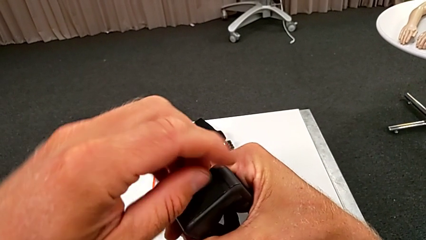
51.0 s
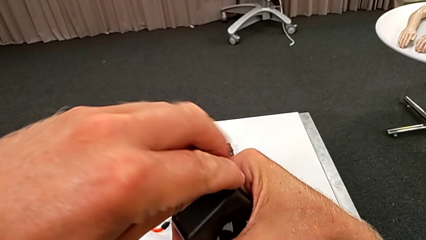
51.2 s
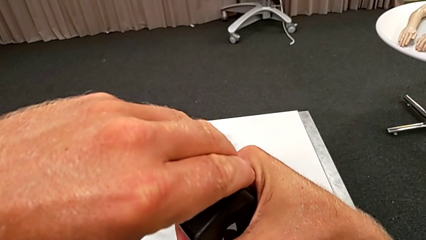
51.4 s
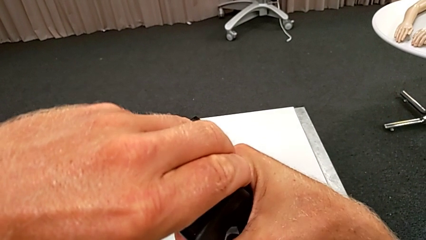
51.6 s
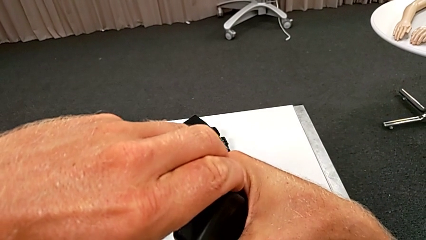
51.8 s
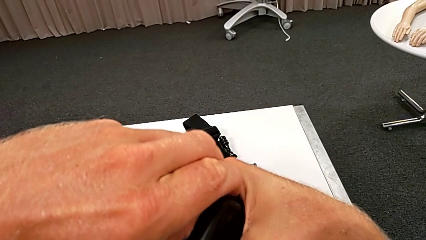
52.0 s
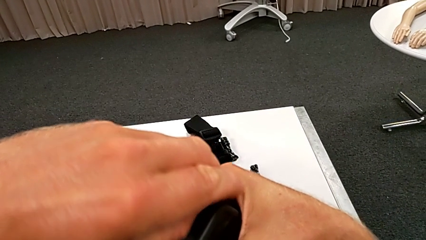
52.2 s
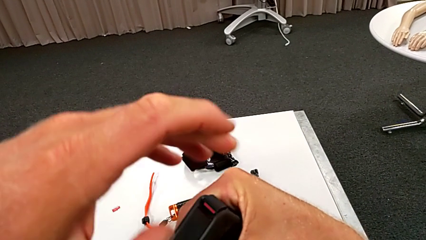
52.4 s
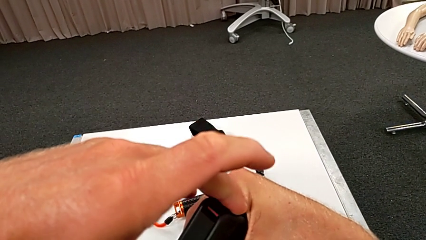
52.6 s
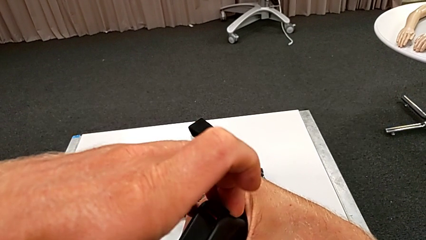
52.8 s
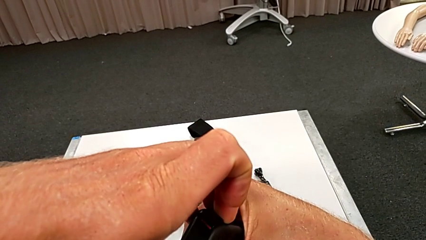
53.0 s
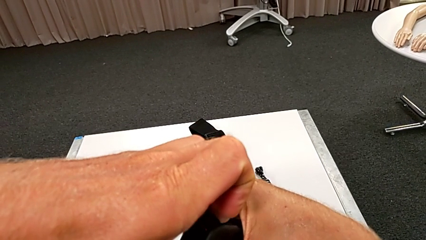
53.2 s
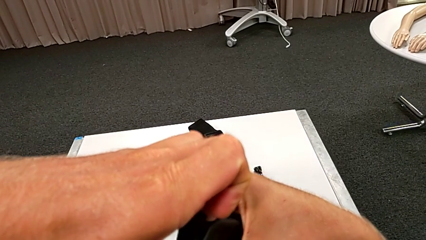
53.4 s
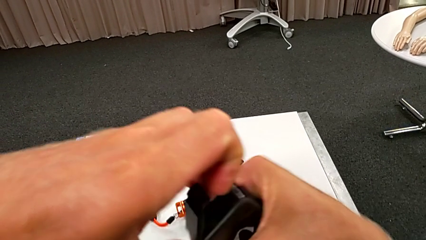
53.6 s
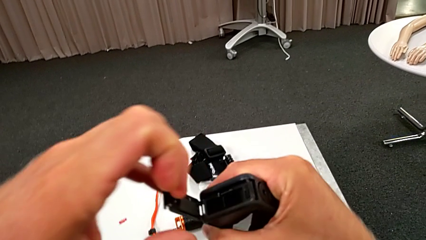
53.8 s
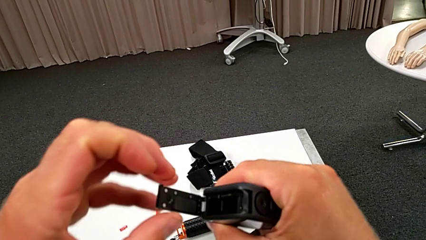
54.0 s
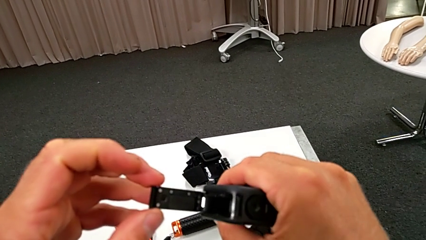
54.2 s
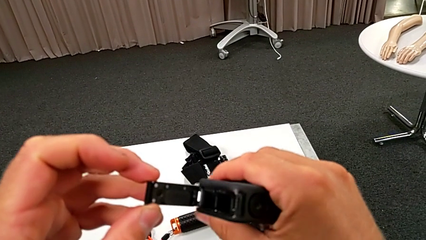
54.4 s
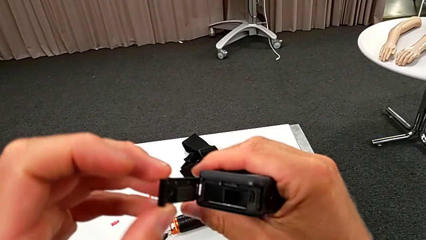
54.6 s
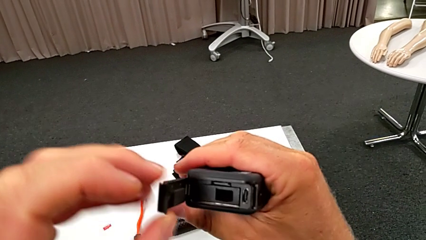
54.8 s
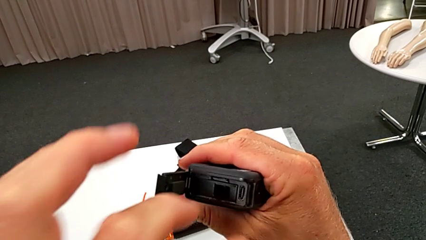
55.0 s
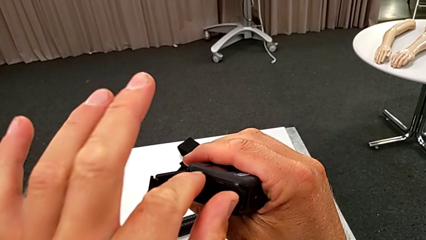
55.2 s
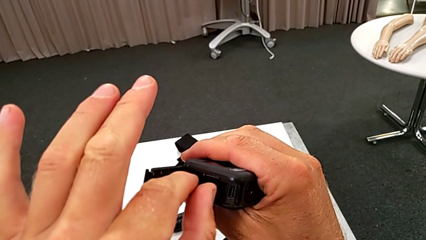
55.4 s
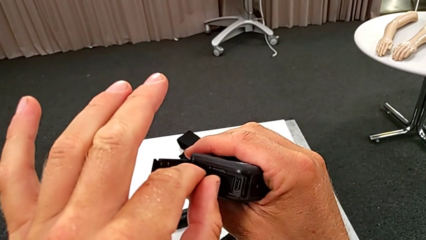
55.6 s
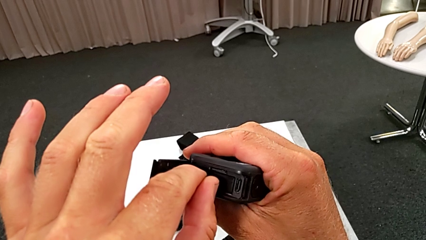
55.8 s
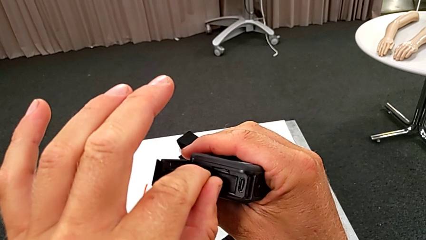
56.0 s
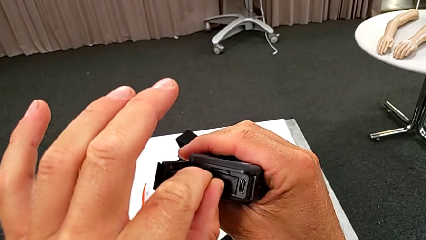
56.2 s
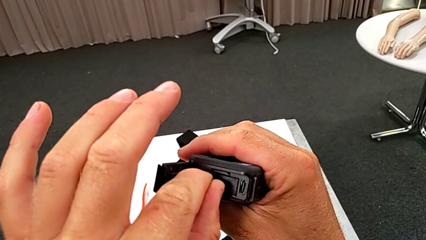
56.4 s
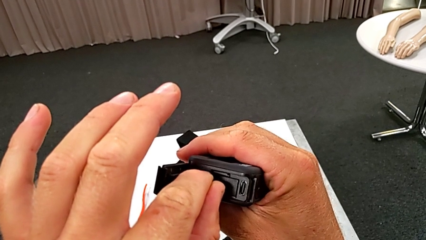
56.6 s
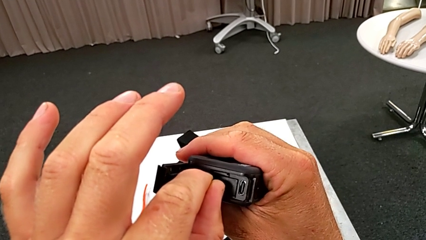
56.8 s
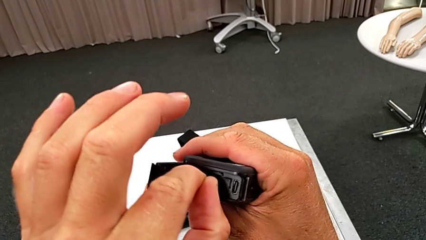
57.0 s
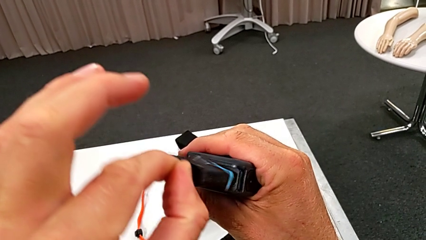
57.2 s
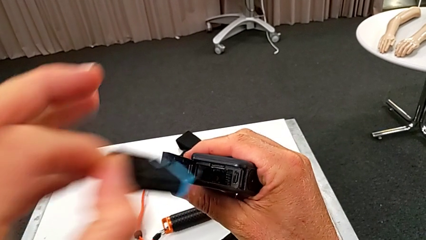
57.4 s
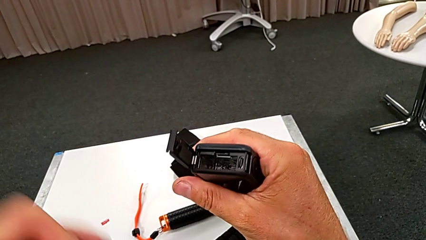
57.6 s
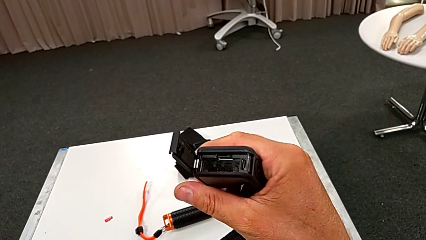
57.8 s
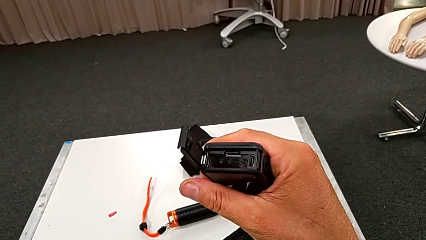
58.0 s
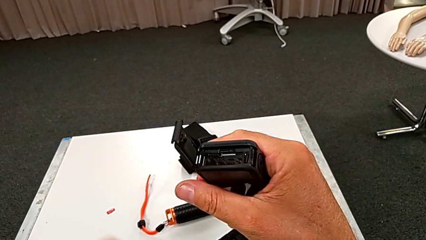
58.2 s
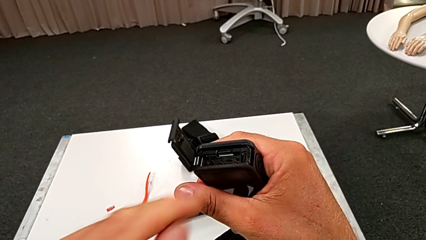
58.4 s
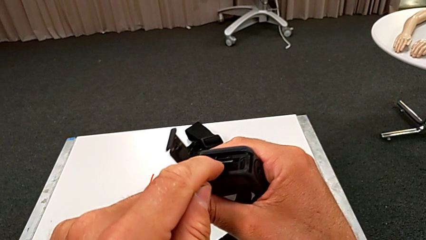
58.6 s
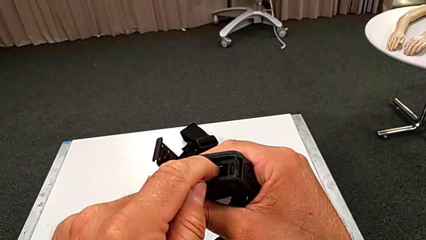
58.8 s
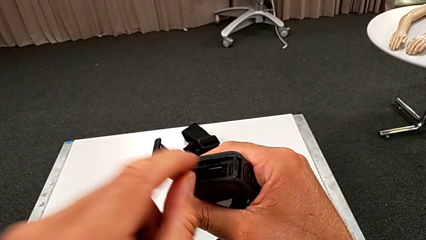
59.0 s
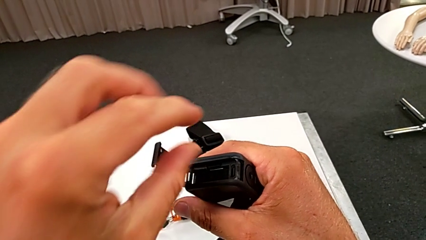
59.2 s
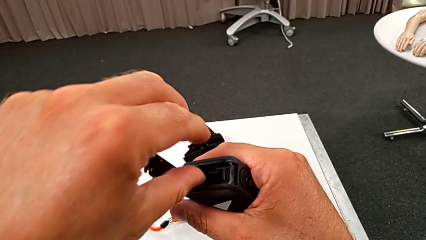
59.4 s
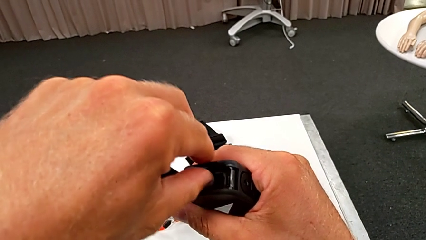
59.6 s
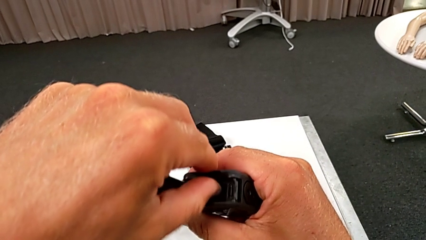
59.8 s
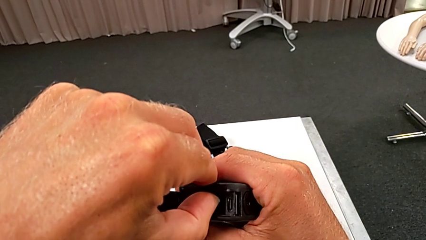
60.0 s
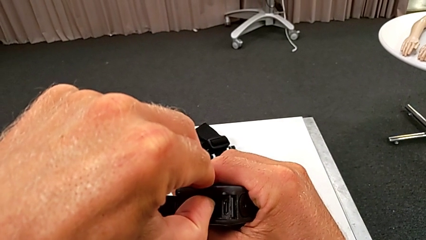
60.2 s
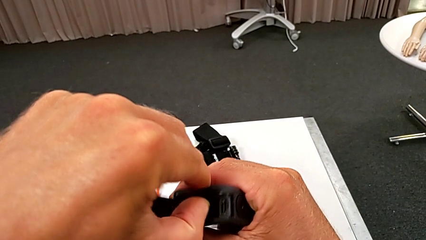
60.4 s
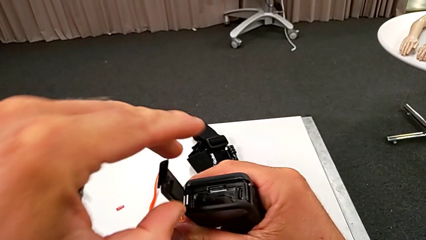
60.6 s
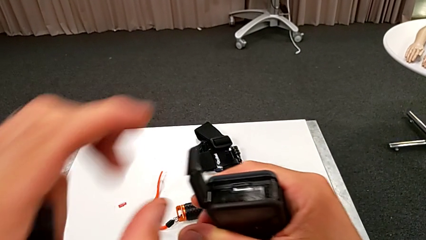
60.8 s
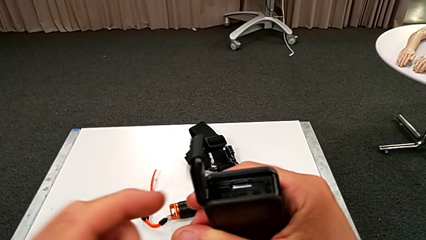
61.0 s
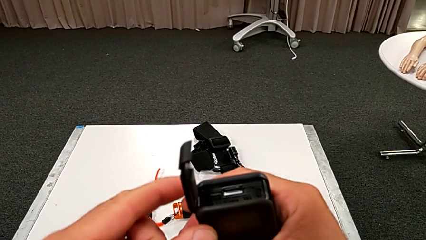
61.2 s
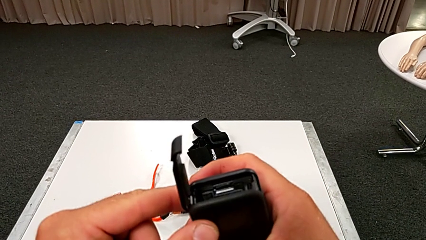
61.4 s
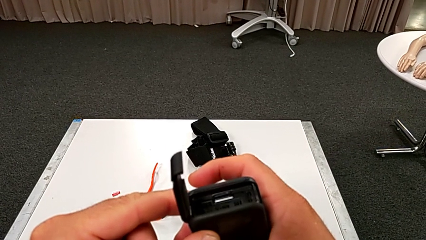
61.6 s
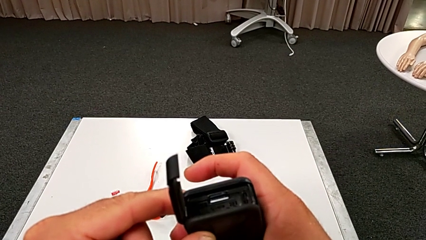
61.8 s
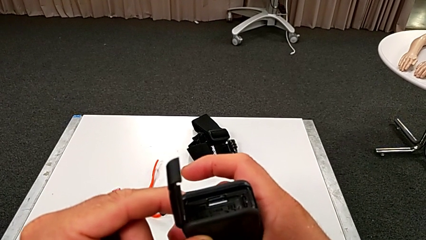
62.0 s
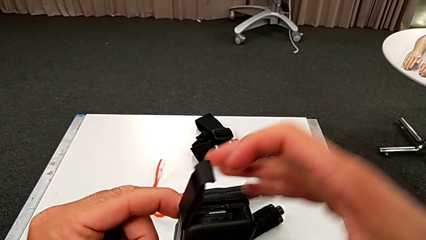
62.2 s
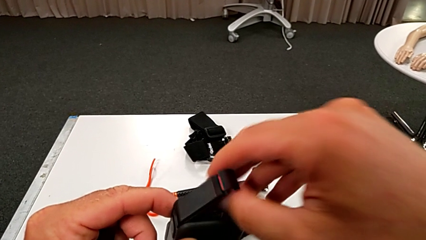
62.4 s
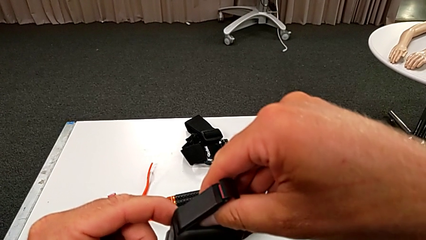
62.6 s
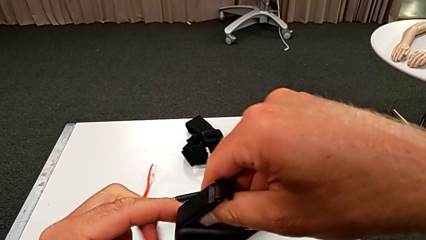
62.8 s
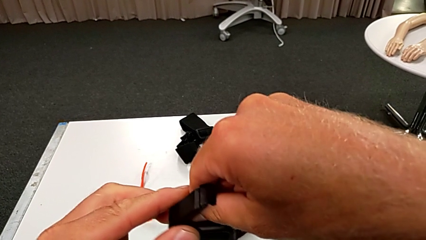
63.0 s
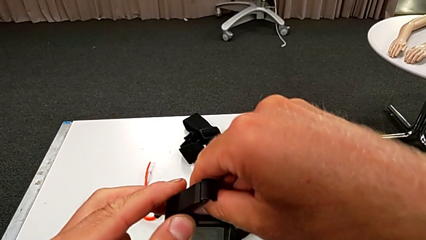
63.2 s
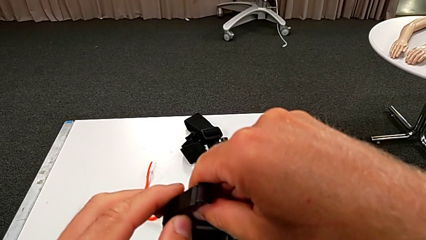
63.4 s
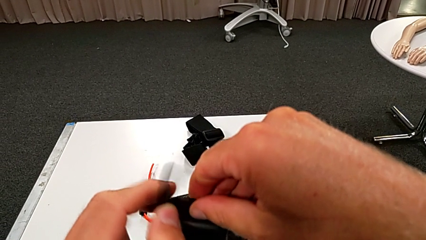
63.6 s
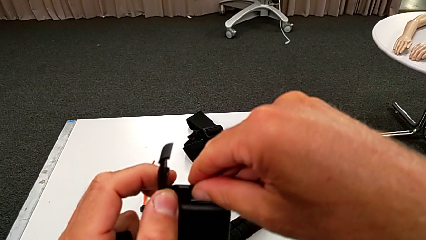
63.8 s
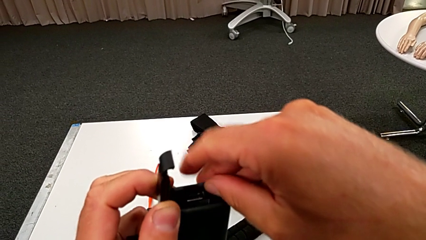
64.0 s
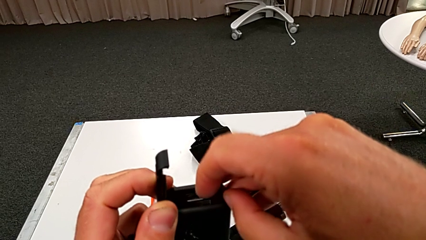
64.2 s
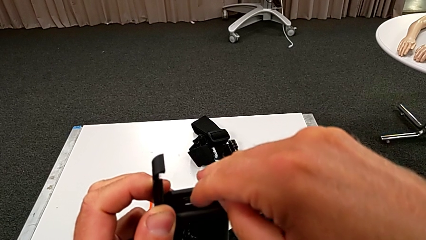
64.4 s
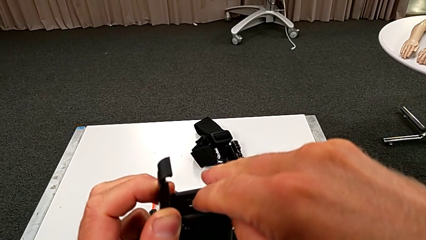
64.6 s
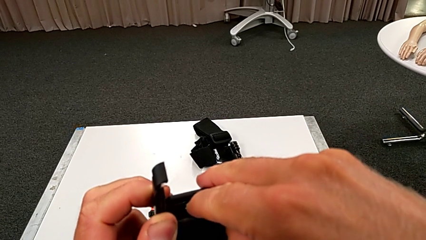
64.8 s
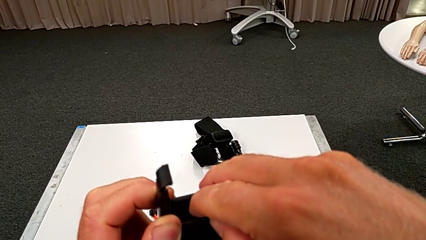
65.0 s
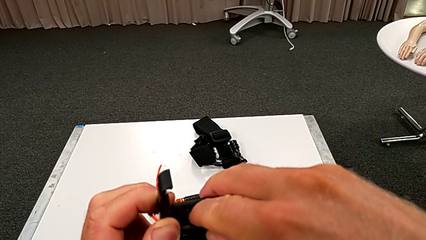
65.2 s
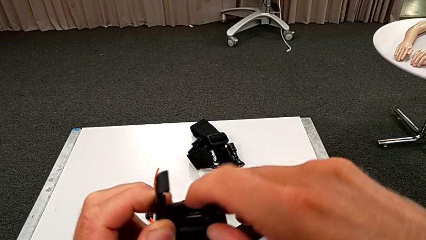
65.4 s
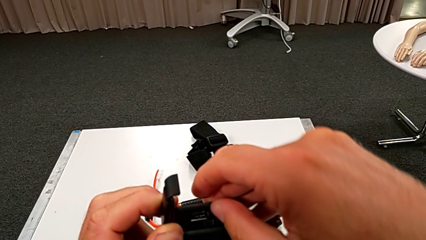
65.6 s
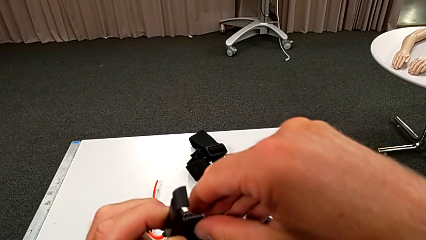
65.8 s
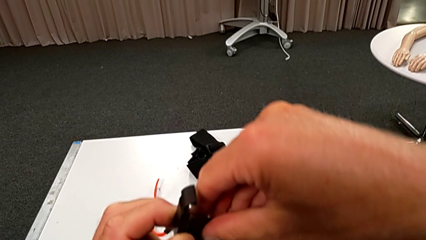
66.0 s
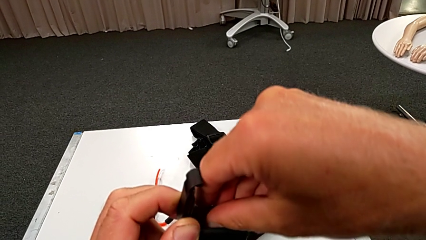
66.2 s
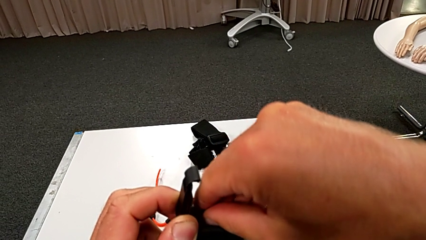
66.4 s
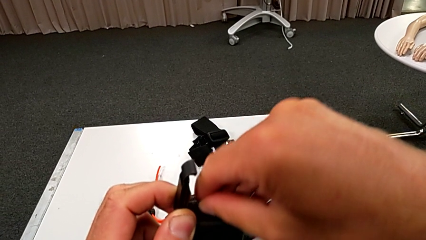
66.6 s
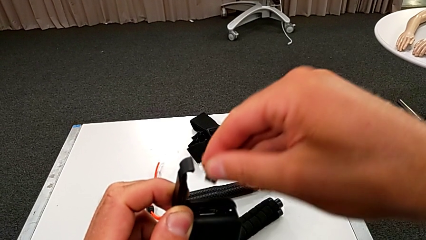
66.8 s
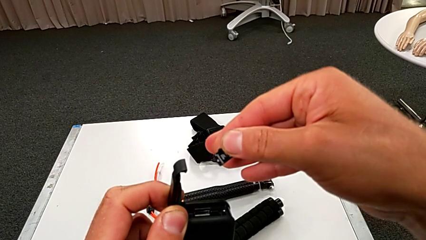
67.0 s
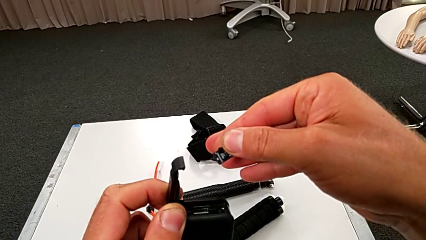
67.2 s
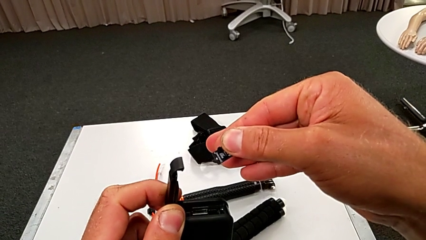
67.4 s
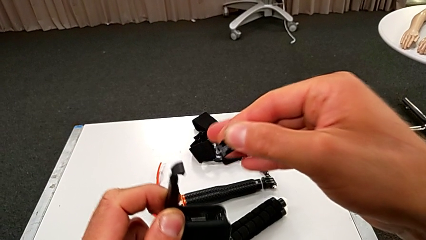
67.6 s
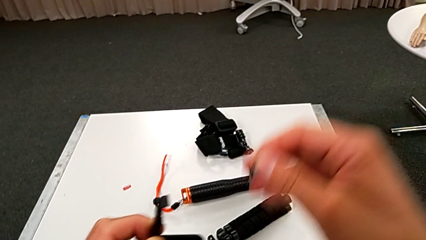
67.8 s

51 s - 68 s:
The camera wearer is changing the SD card for the GoPro. They grab the GoPro, open it, grab the battery, withdraw it, inspect the GoPro, wrongly pull the old SD card, press it and withdraw it.
